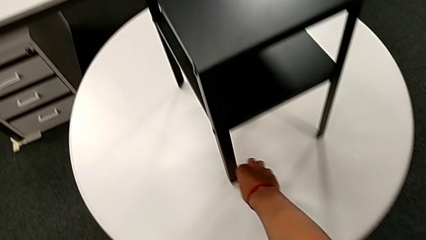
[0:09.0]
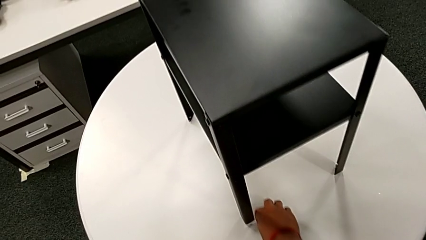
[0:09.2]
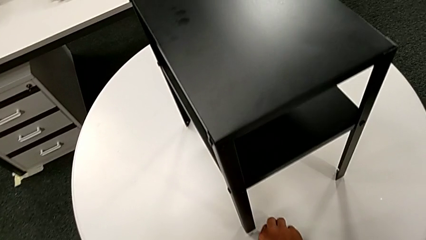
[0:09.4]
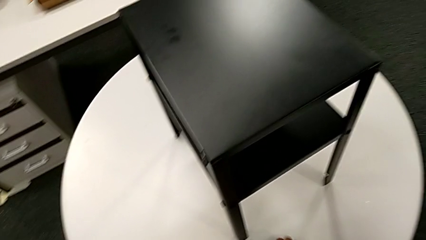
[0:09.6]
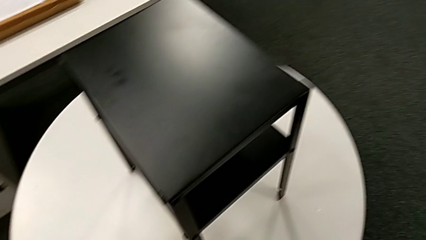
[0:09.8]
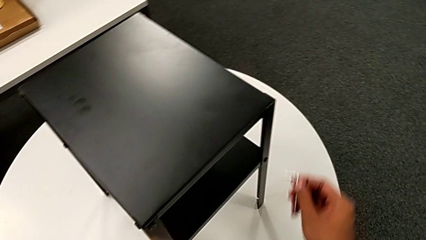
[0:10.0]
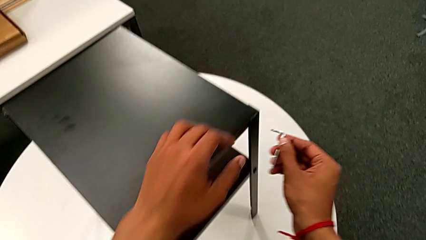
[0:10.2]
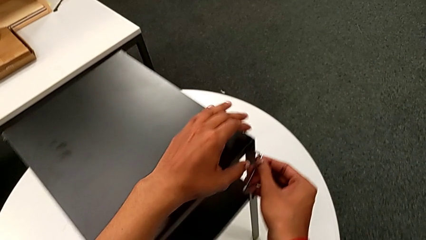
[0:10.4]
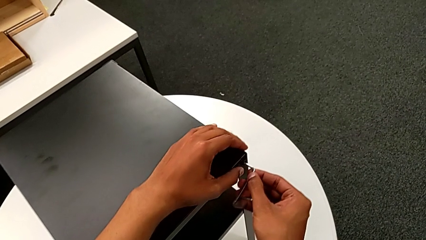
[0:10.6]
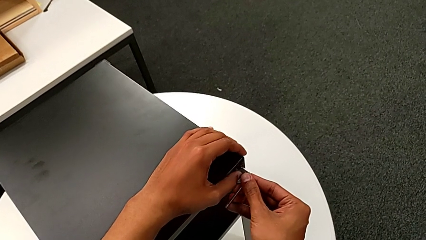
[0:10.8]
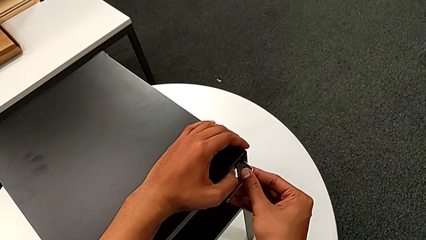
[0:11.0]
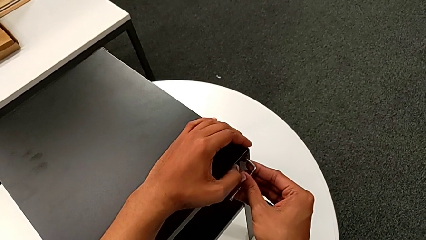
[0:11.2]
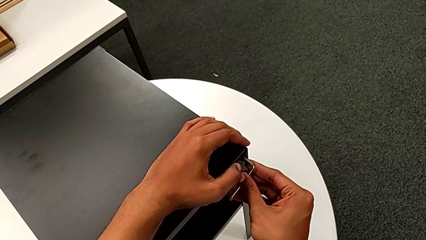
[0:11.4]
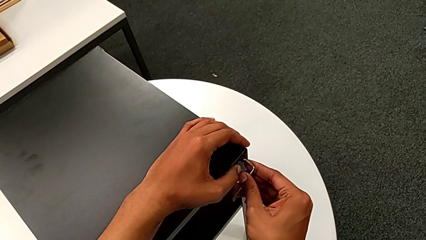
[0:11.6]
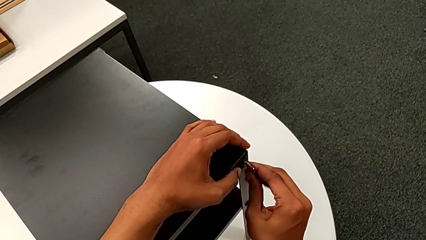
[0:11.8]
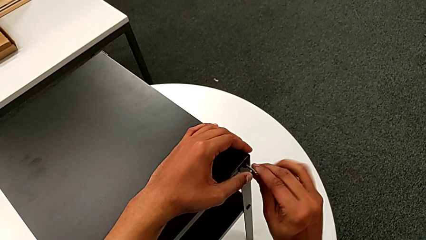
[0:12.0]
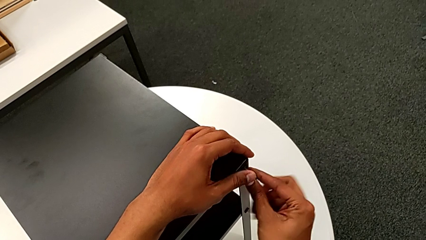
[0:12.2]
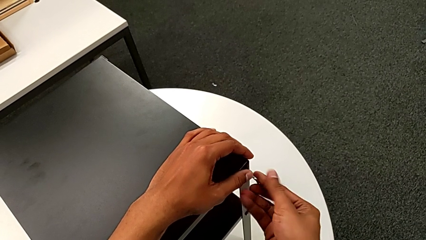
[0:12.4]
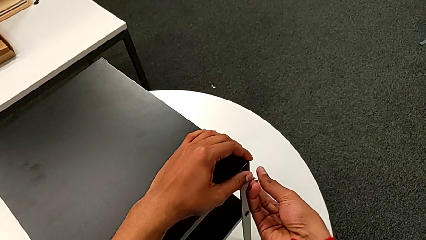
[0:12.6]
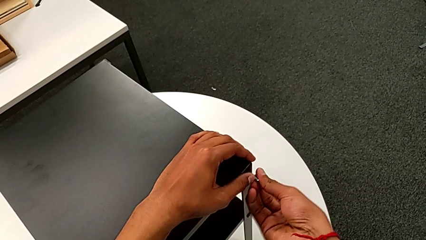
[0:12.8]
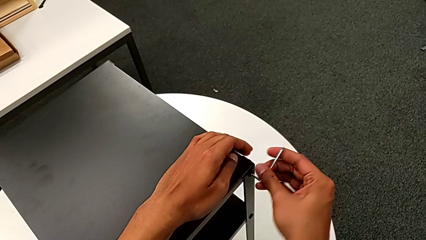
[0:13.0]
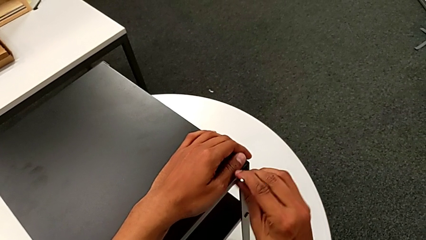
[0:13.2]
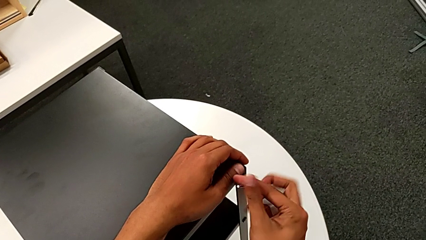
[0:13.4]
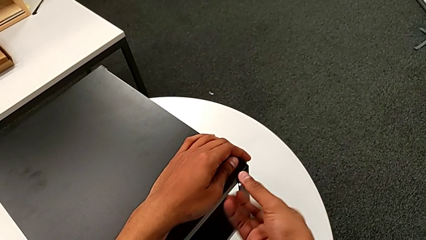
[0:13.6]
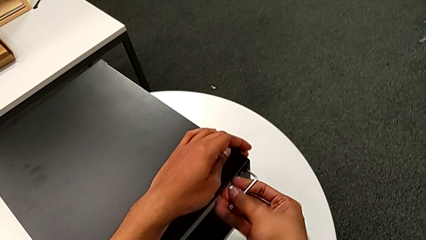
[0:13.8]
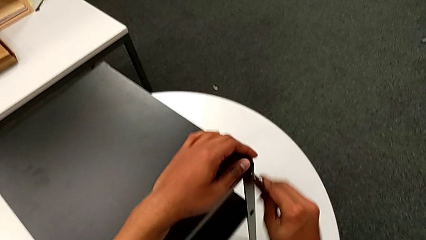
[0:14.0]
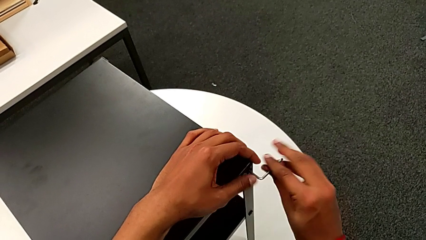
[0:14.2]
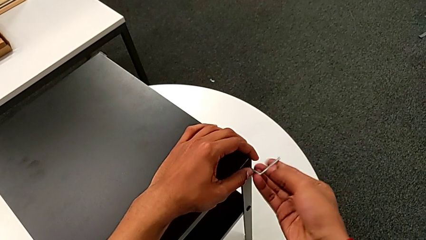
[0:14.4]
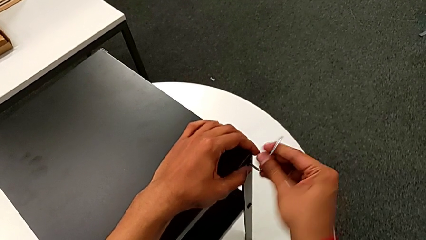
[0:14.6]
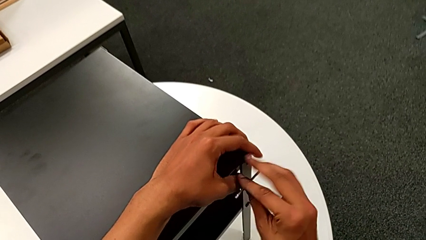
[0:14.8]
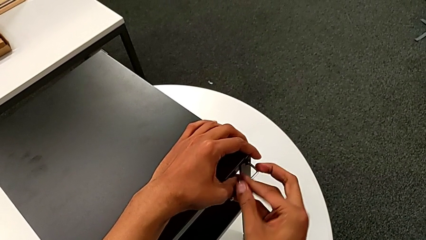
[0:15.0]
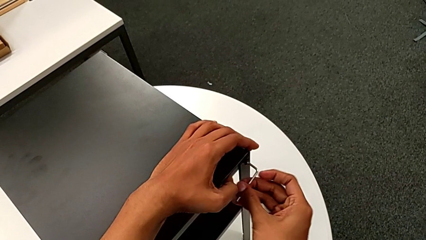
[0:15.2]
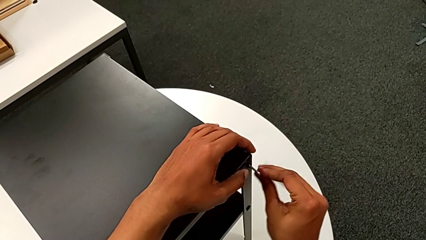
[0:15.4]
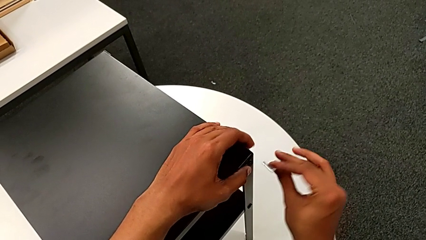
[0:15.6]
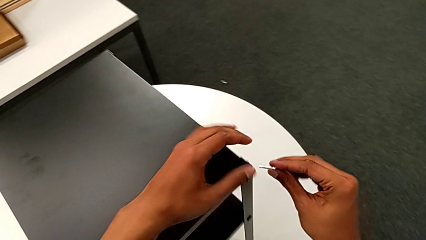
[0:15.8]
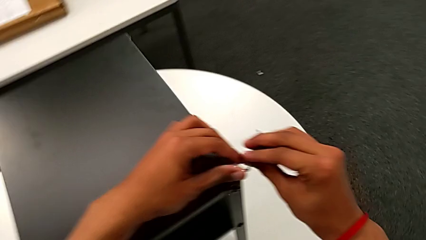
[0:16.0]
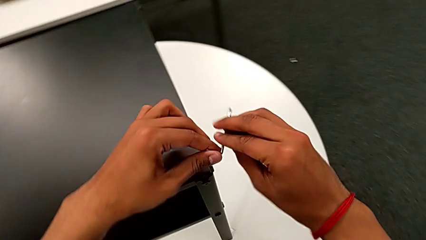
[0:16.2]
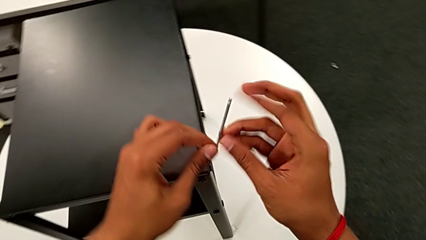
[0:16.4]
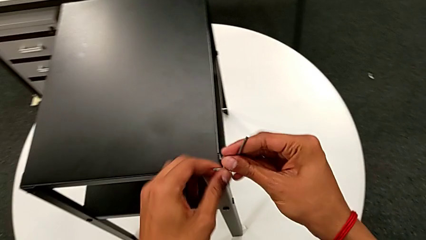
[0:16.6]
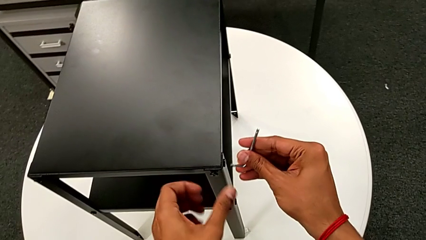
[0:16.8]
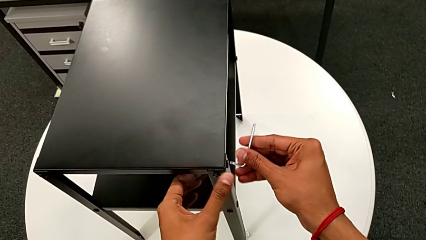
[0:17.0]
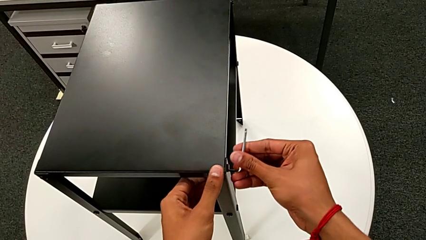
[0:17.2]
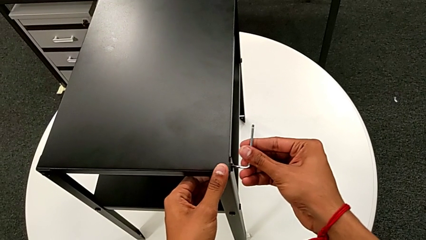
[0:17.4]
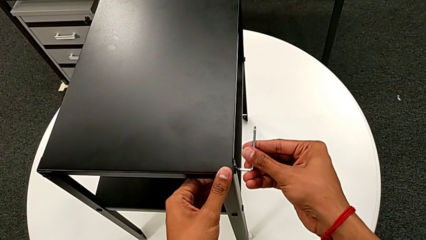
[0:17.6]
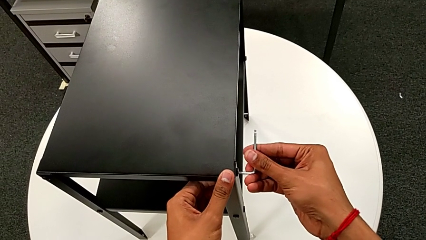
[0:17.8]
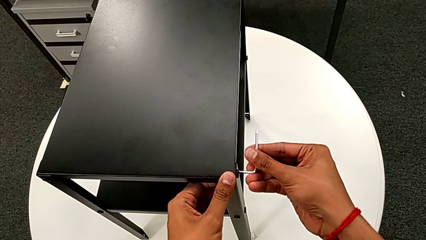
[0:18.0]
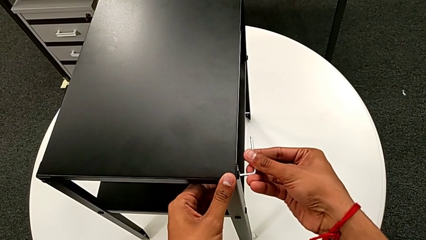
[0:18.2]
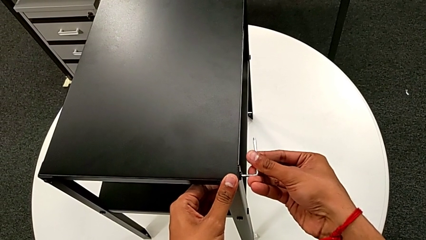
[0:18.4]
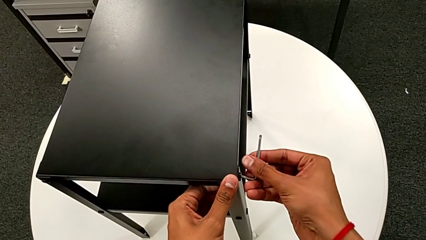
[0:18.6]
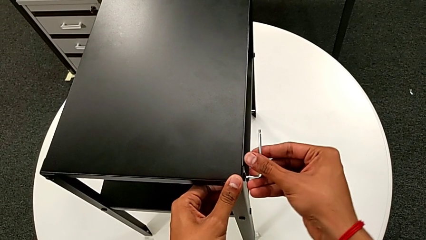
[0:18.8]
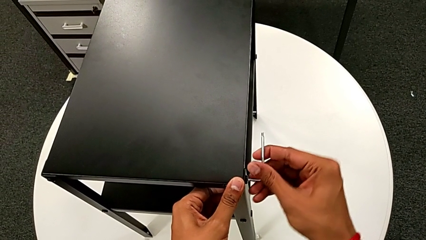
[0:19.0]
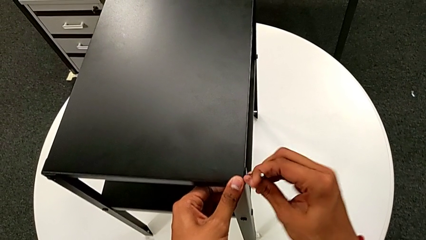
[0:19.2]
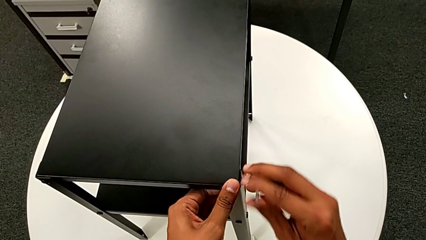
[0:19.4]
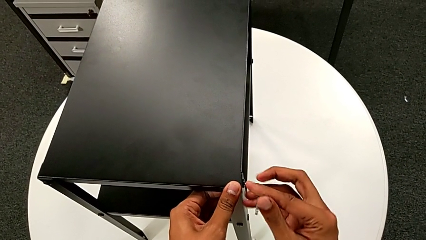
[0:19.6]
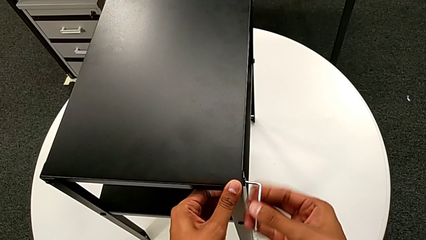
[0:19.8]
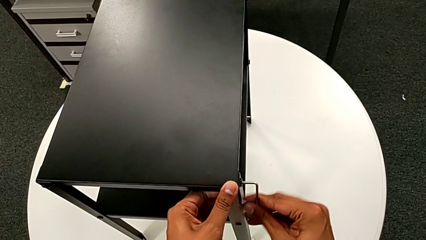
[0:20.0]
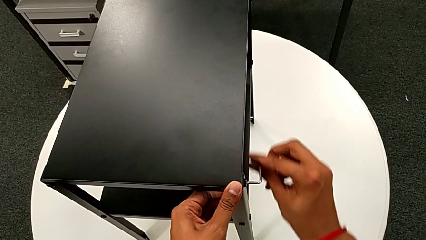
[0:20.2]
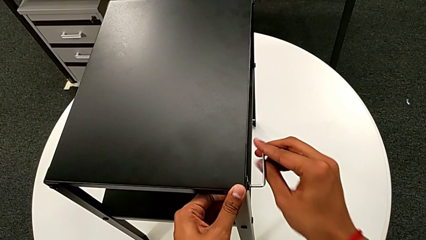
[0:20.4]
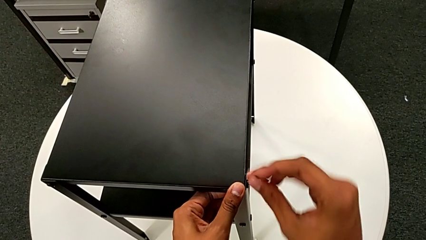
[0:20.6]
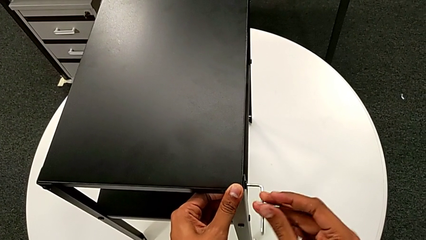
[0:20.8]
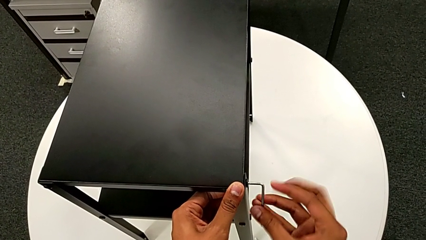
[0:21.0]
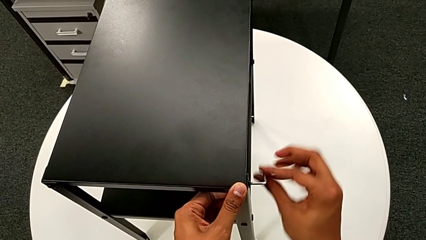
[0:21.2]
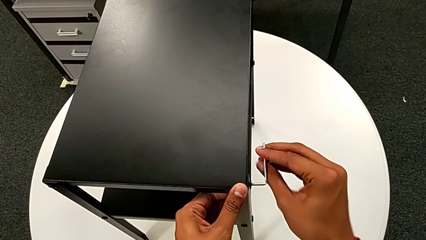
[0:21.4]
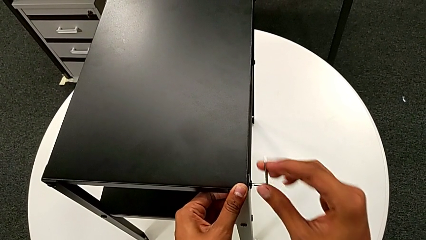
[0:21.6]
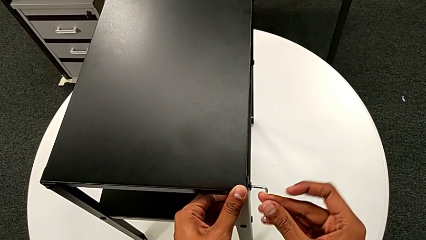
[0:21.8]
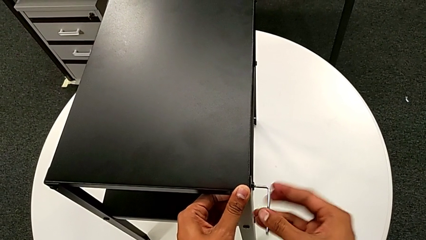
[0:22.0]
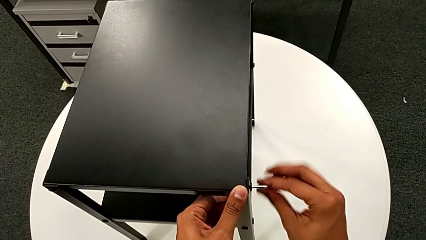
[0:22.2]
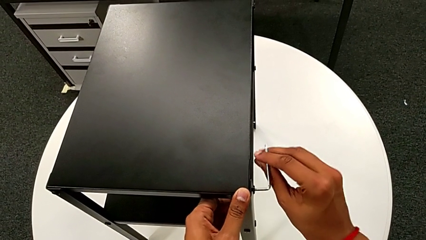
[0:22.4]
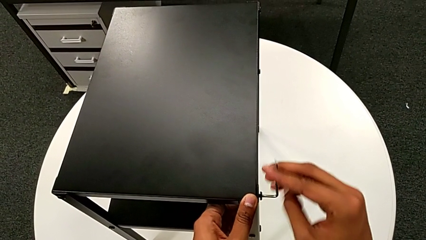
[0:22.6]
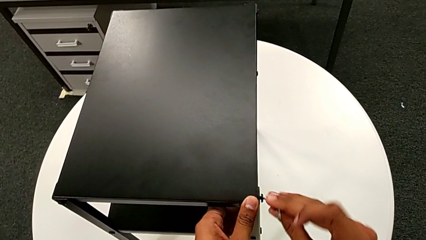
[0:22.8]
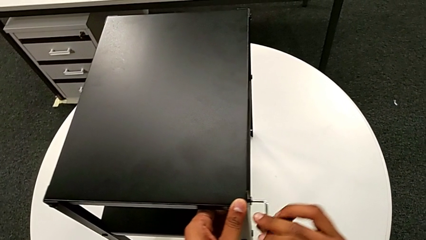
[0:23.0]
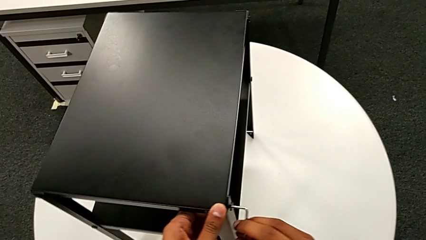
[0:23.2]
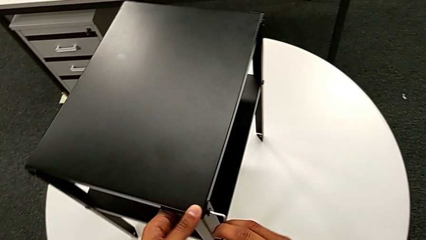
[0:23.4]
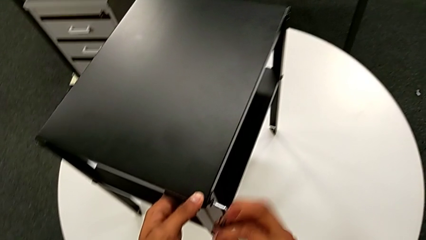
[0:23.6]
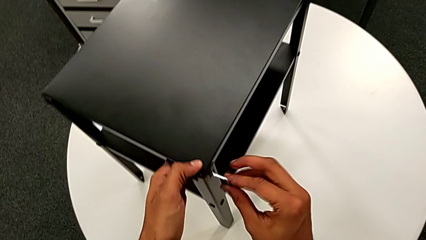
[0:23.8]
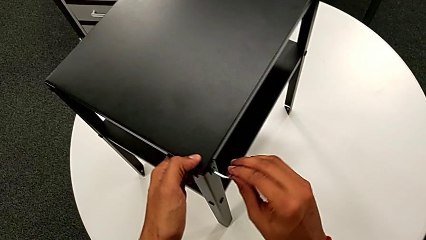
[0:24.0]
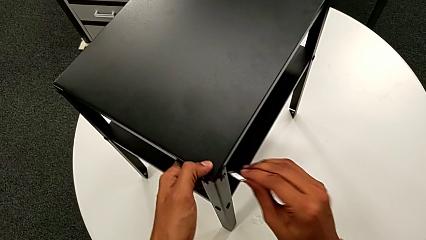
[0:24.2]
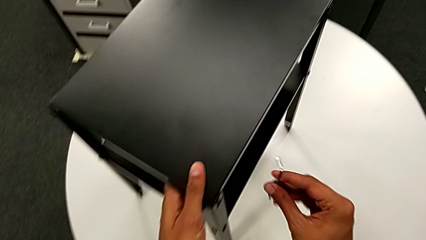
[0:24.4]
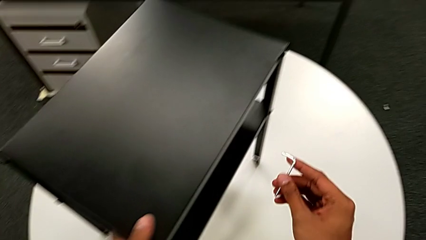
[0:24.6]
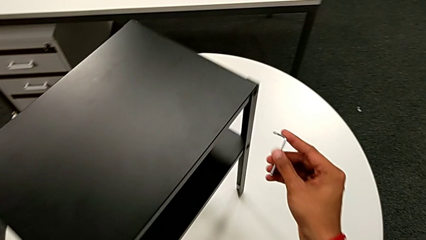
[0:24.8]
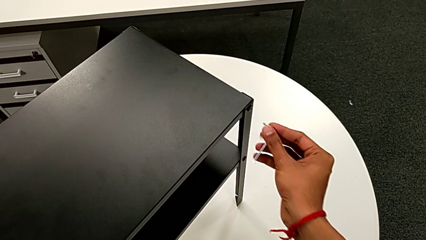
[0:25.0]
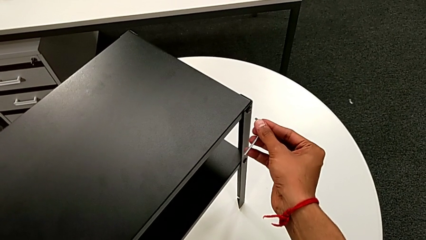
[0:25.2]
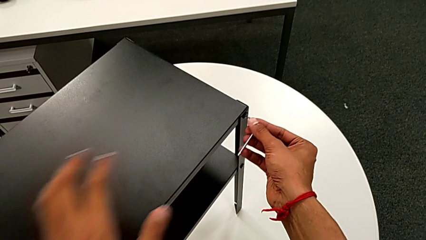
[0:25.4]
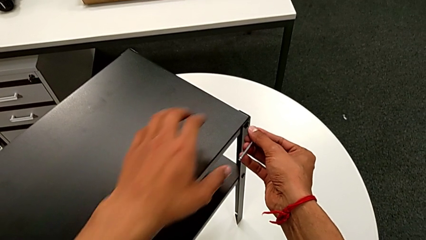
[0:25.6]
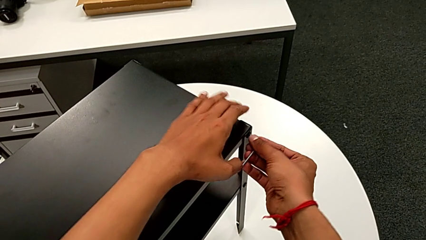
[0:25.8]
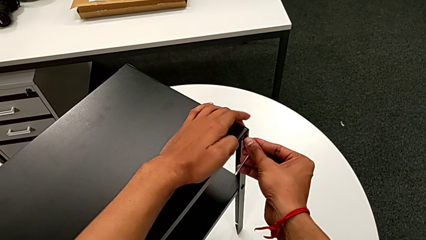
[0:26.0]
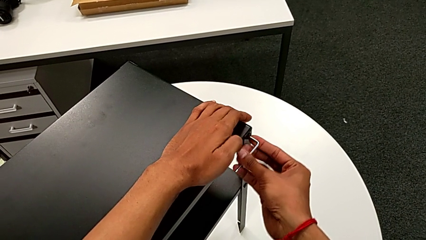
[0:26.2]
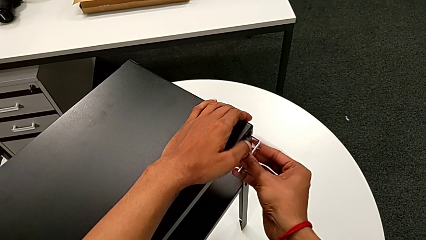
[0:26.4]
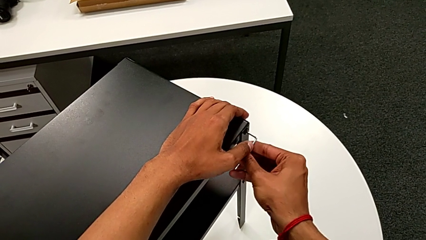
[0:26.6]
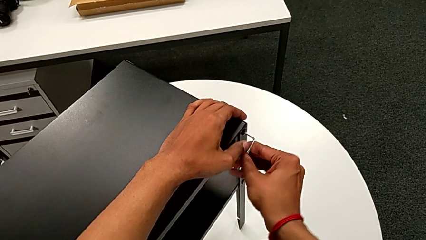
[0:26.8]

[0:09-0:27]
The camera wearer is disassembling the top table. They grab the Allen wrench, insert it, unscrew the hex socket head, withdraw the Allen wrench, rotate it, insert it, unscrew the hex socket head, slide the nightstand, withdraw the Allen wrench, align the nightstand and insert the Allen wrench.
